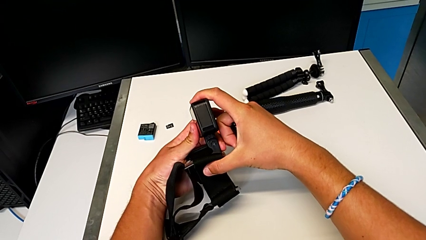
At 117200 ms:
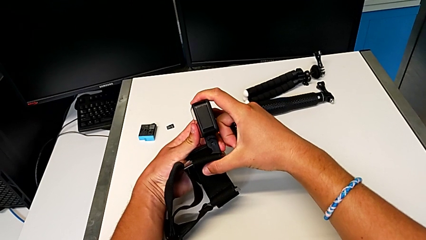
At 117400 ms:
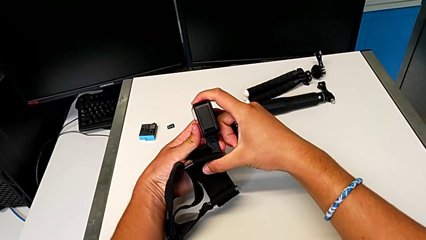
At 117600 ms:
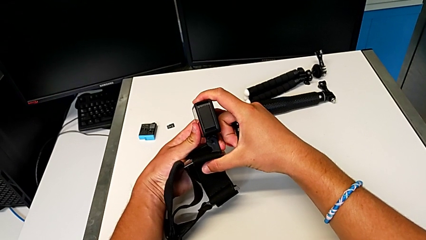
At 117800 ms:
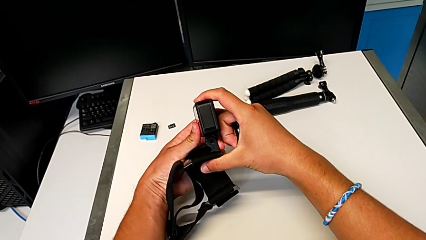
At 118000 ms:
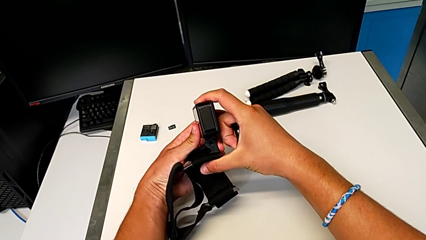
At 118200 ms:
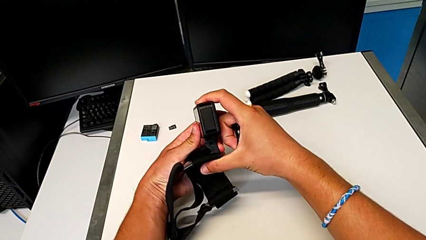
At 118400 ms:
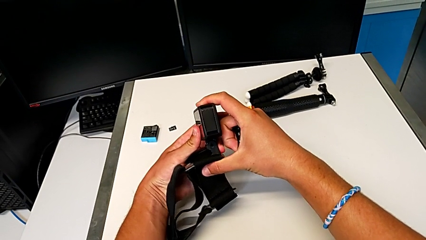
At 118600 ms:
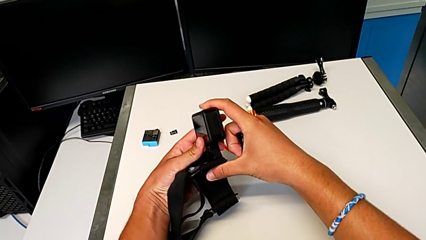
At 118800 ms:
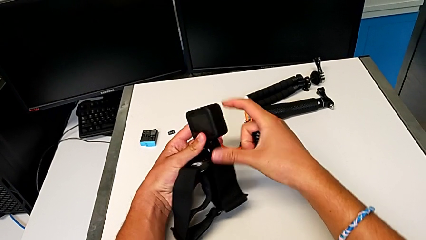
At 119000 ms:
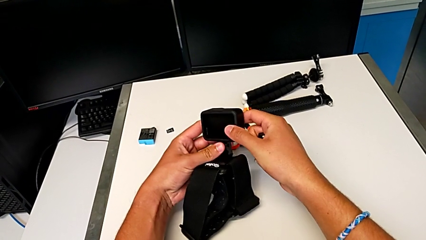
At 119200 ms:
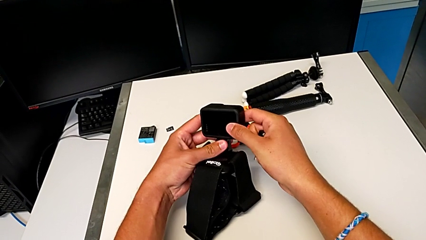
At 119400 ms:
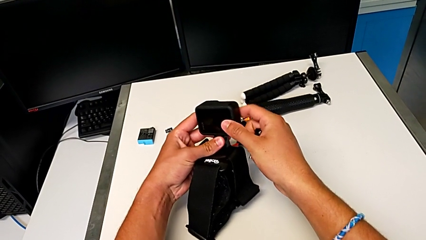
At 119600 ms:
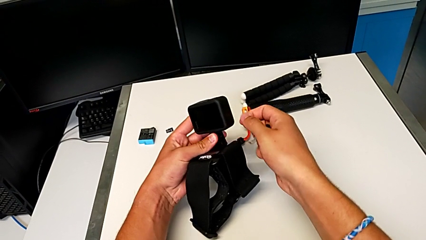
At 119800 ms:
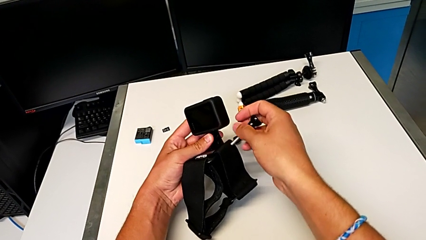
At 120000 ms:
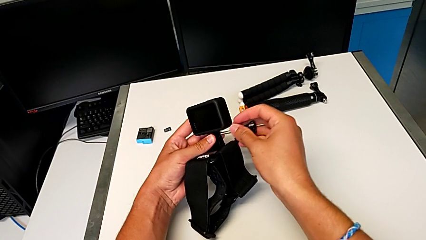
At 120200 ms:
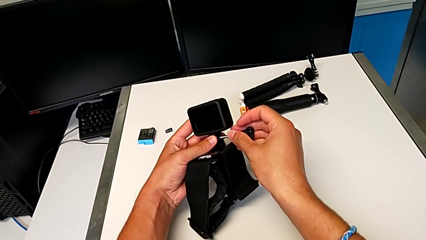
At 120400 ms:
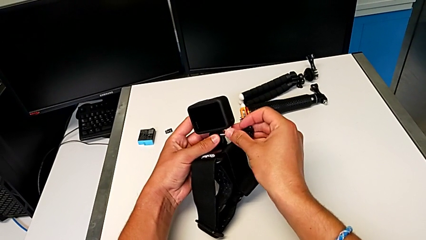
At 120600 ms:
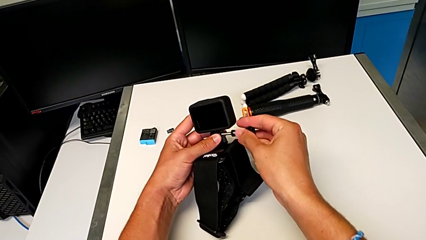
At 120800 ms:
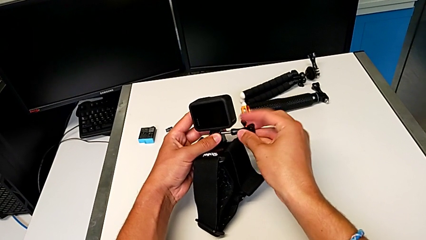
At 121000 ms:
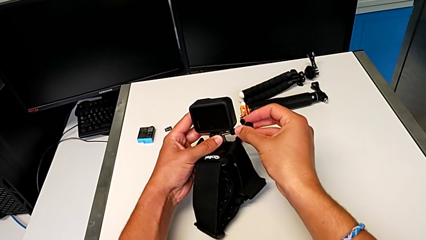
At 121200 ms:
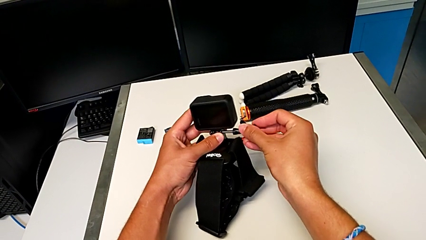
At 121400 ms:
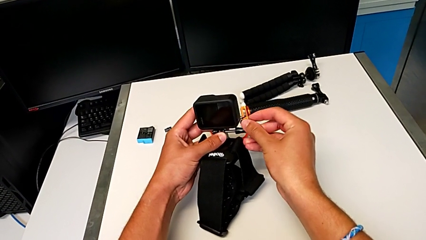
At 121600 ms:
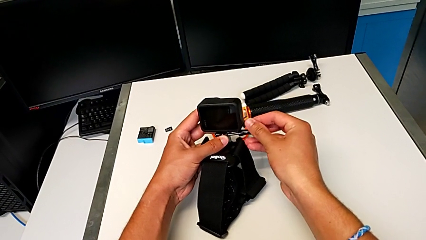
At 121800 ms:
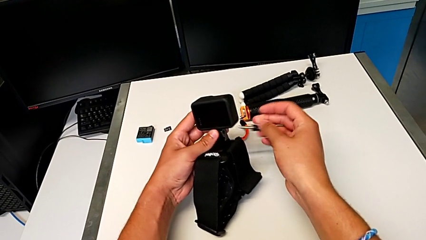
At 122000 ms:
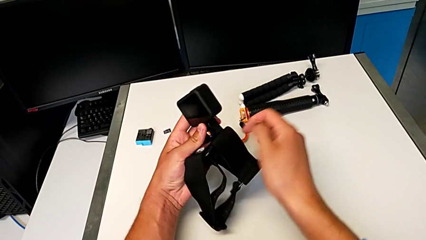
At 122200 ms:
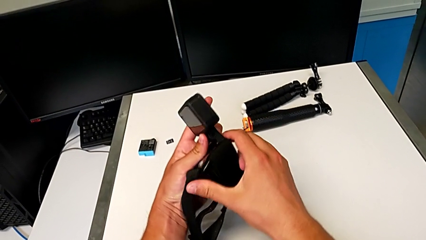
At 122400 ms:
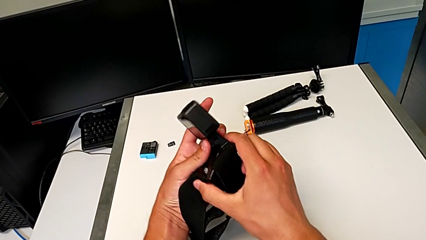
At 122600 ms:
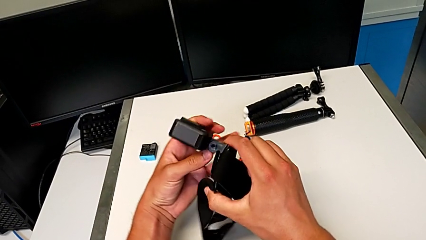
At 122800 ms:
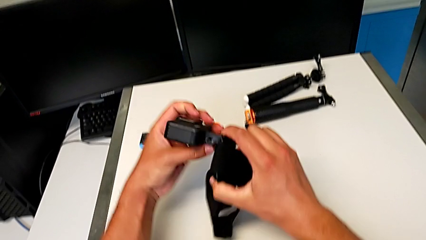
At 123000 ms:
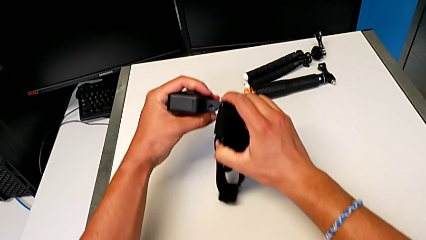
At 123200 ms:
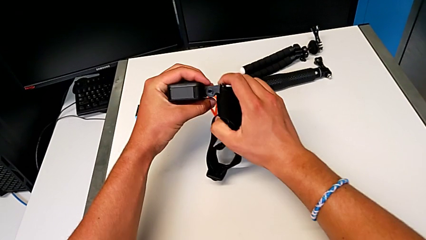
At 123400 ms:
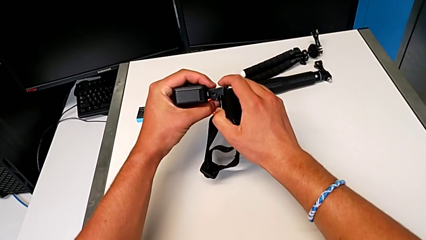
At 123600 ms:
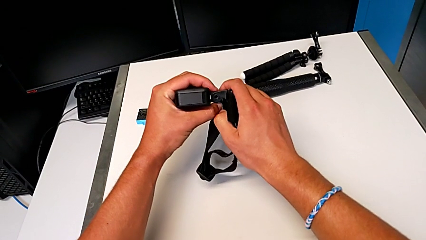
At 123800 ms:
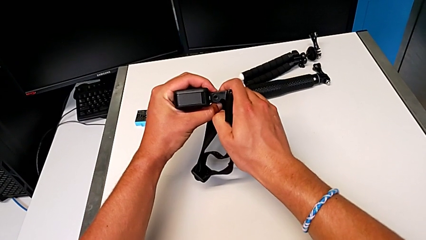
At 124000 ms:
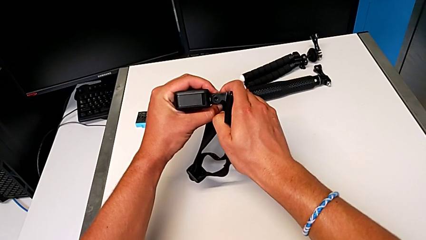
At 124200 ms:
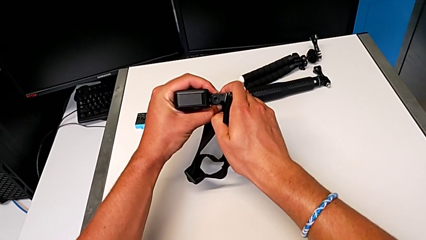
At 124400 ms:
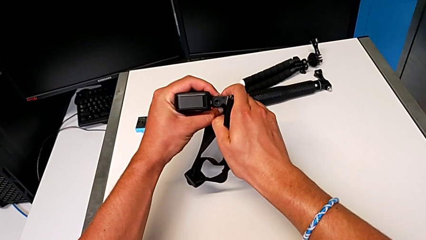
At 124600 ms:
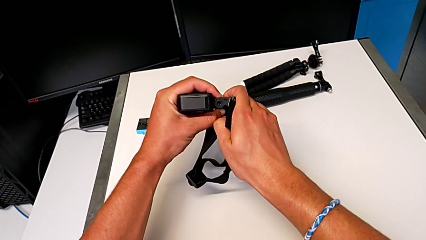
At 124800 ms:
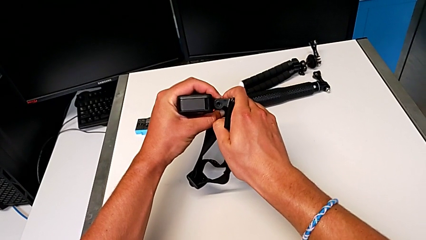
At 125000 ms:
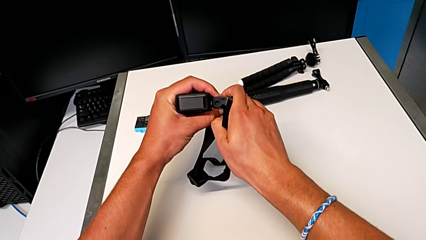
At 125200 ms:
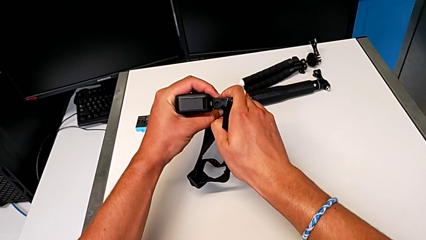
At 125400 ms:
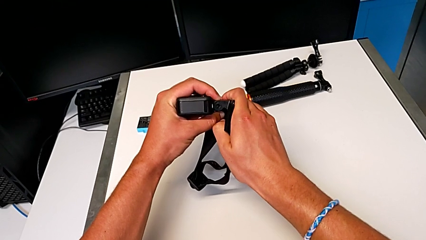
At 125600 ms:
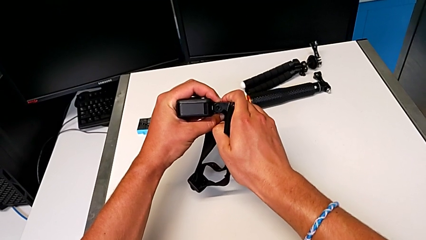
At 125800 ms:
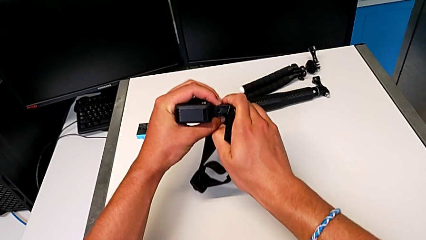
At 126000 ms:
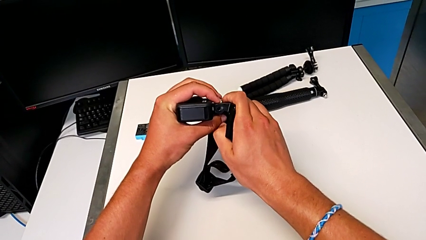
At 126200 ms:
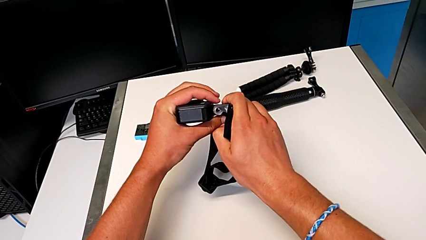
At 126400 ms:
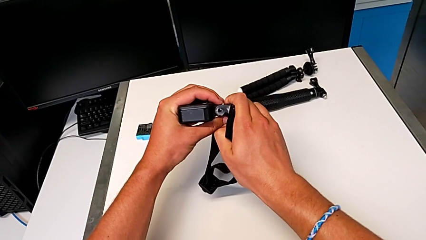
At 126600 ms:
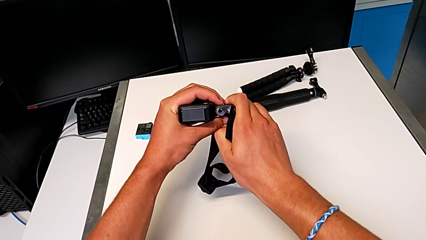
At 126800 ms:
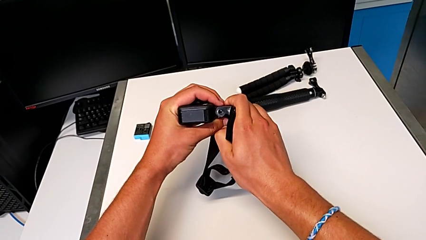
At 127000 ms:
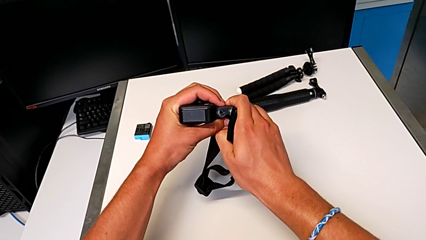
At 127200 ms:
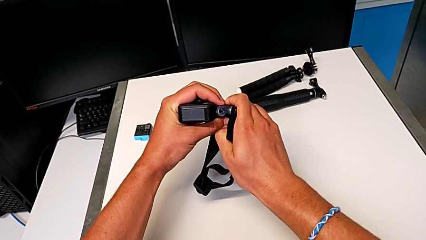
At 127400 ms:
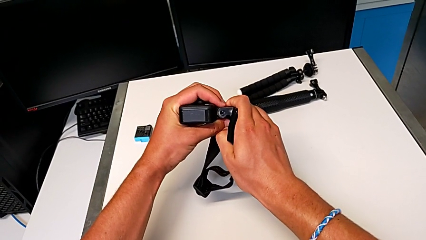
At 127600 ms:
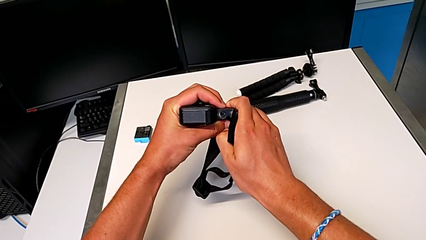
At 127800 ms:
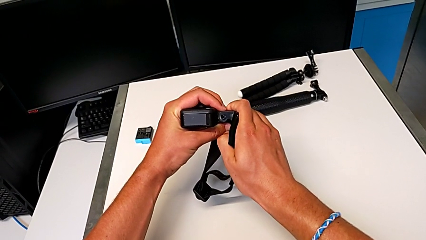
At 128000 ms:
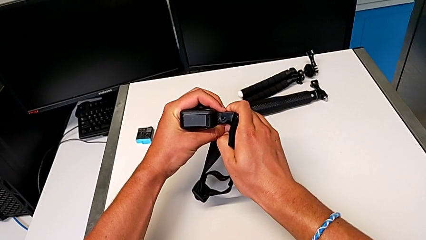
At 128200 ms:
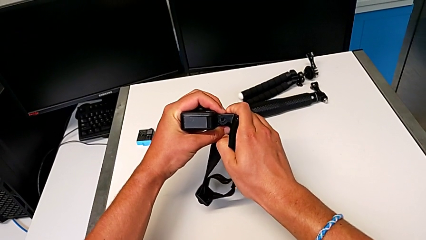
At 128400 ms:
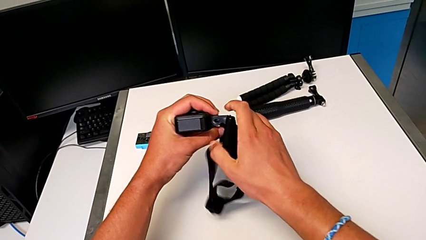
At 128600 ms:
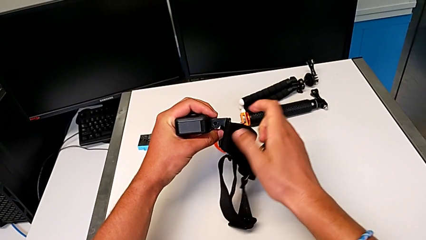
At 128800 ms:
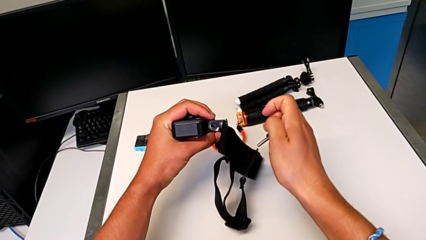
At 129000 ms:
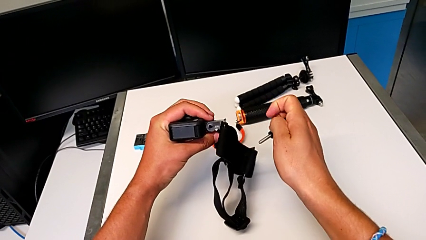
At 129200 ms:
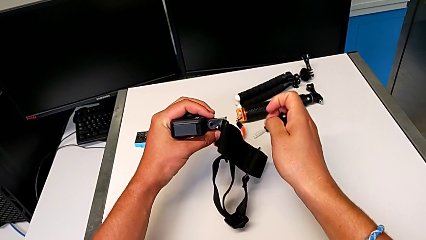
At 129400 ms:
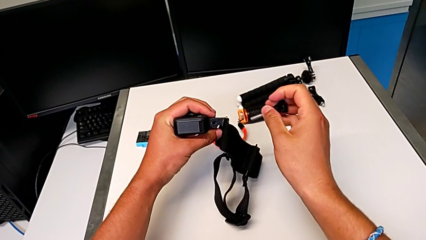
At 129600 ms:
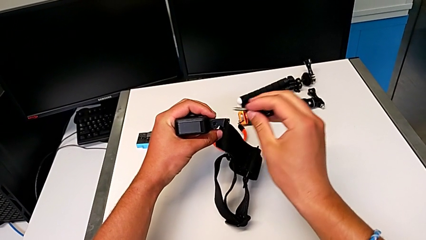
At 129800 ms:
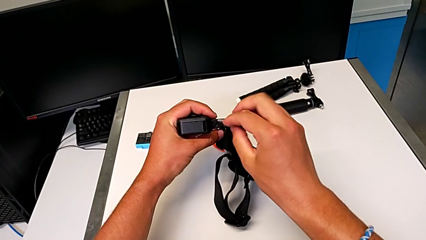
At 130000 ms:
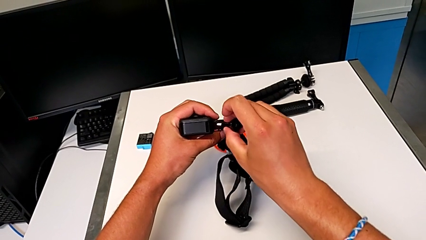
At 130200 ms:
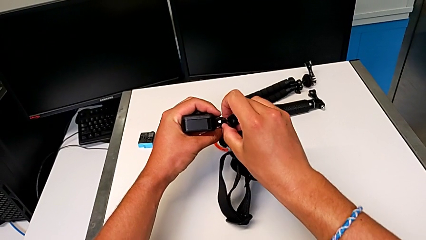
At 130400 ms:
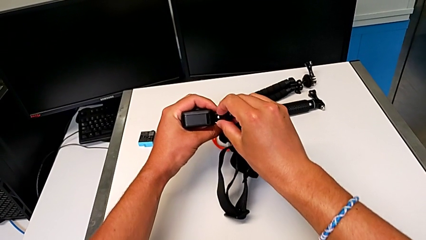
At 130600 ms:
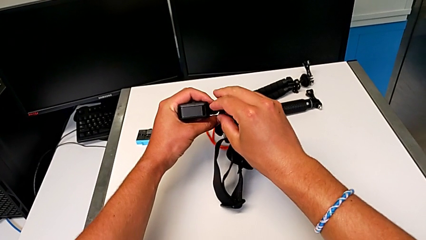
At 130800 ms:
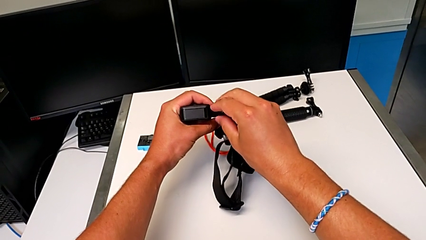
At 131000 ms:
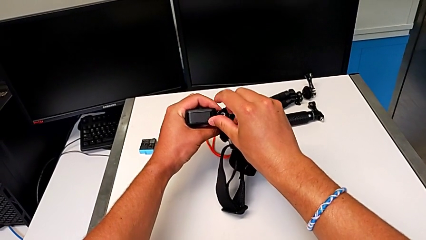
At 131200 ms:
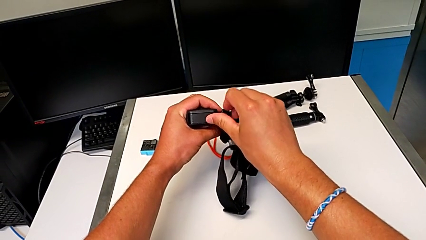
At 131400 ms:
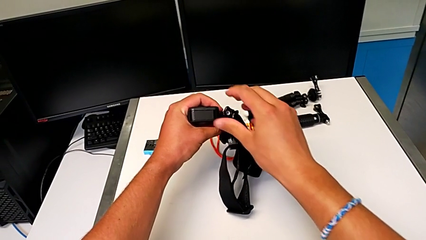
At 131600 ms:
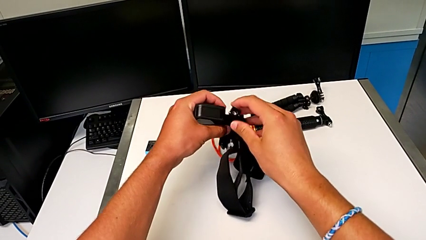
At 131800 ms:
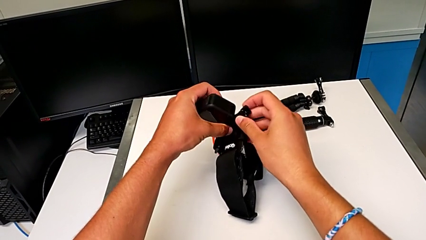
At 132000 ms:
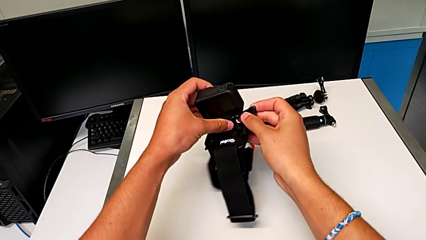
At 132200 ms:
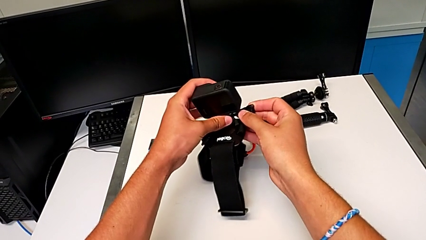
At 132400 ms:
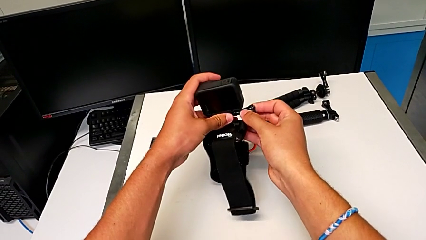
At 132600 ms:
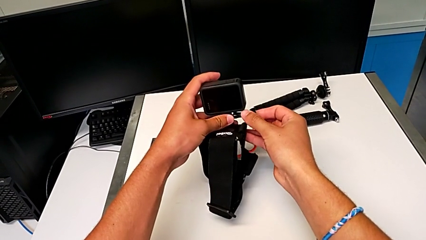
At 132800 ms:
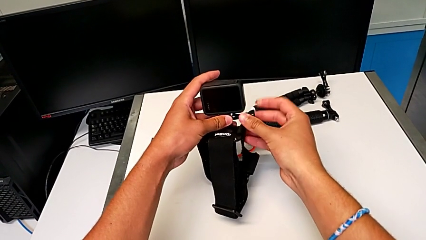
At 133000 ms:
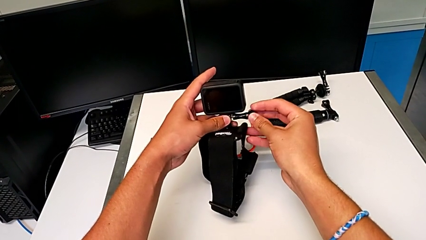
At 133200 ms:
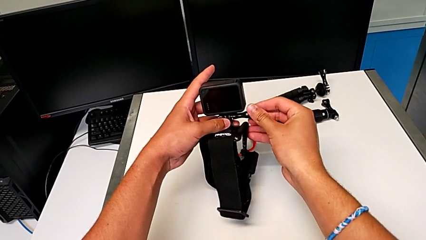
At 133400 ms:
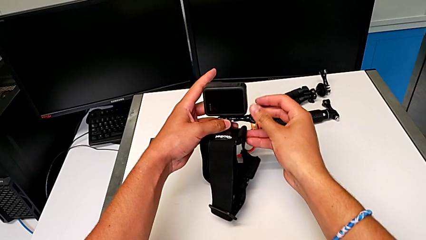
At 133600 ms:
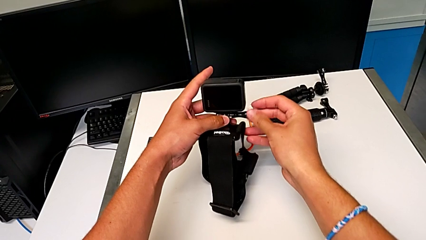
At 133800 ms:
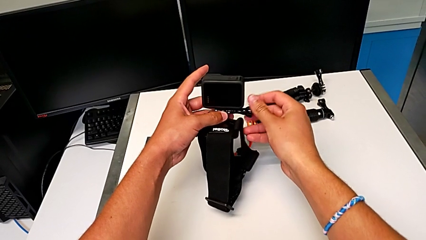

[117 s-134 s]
The camera wearer is attaching the GoPro to the strap. They hold the GoPro, place the screw, hold the GoPro and begin to screw the screw.
